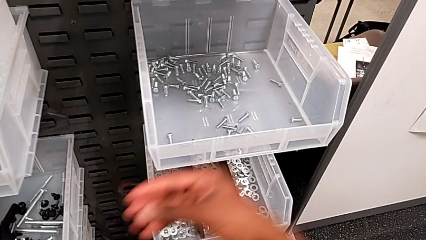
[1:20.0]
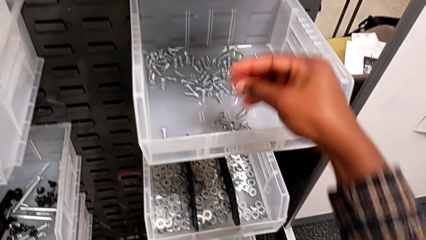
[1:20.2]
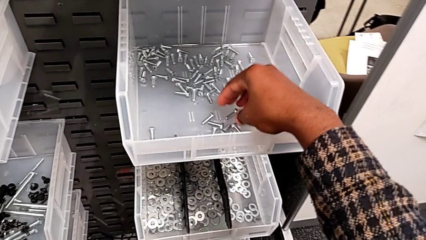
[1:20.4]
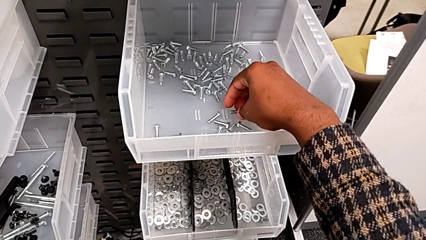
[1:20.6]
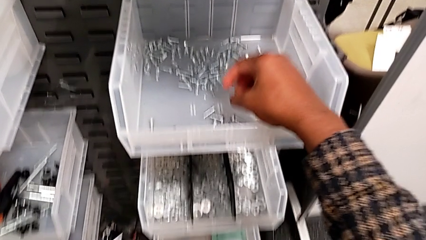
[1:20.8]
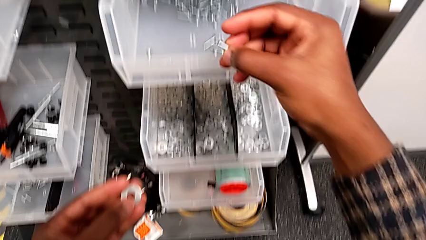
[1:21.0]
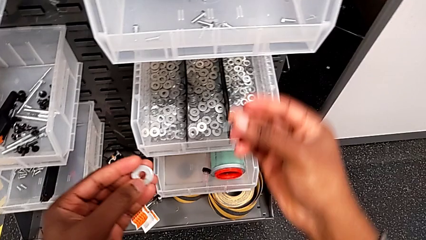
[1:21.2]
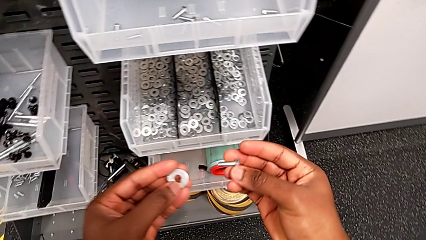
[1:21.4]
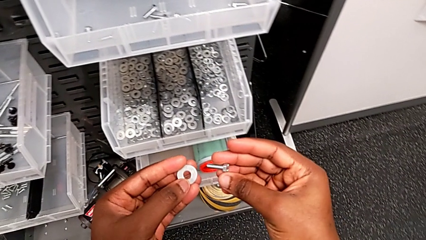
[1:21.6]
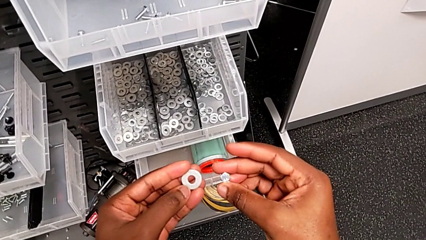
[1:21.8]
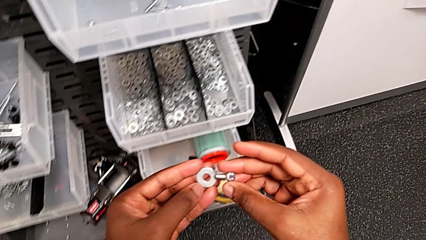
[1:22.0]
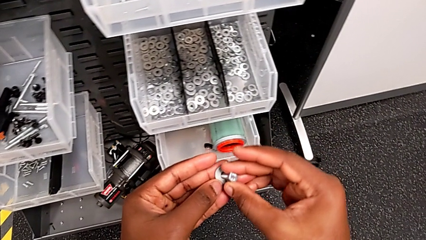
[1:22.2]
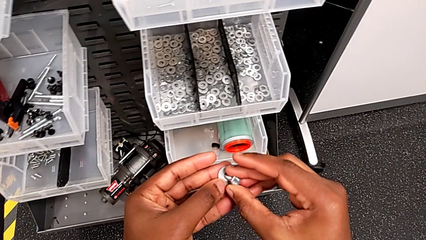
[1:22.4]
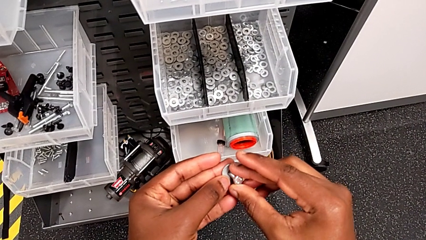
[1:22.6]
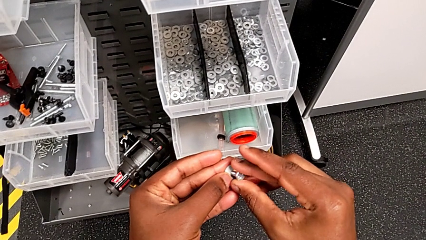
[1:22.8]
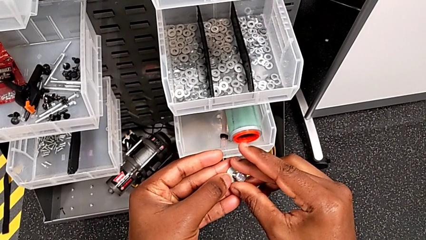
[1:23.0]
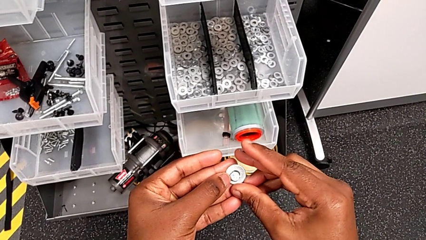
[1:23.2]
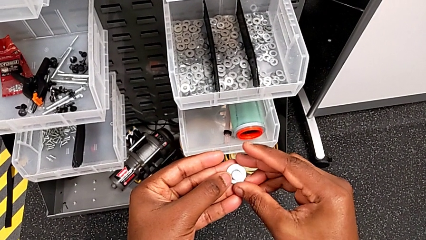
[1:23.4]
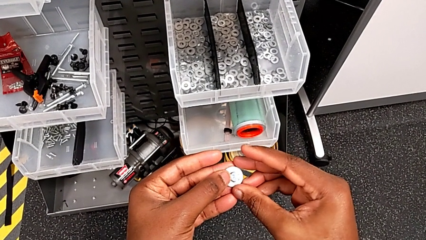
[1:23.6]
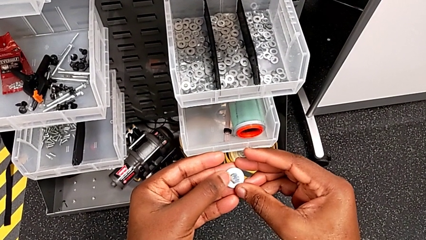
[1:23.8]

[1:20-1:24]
The camera wearer is grabbing a bolt from the parts bin. They grab the bolt and insert it.

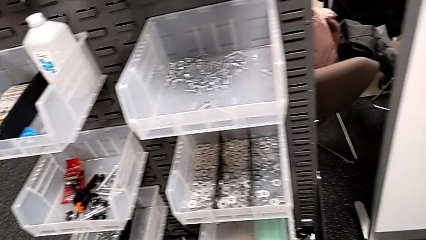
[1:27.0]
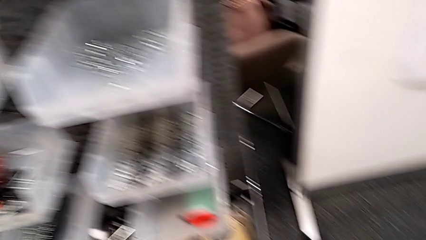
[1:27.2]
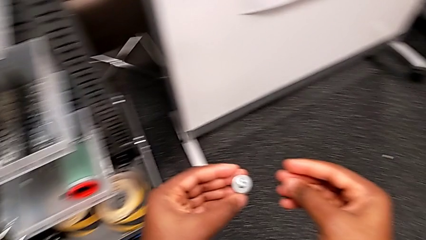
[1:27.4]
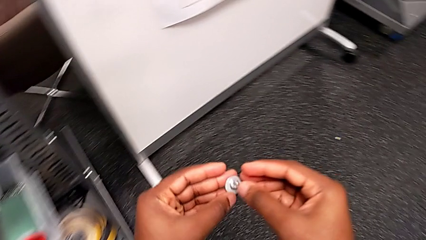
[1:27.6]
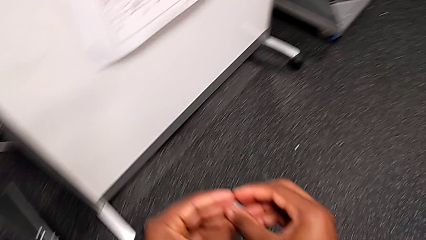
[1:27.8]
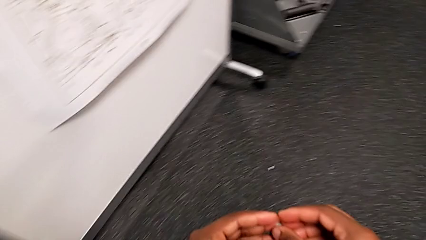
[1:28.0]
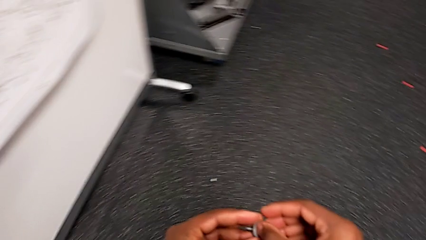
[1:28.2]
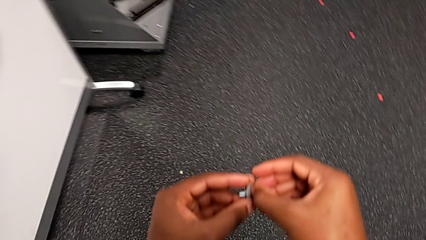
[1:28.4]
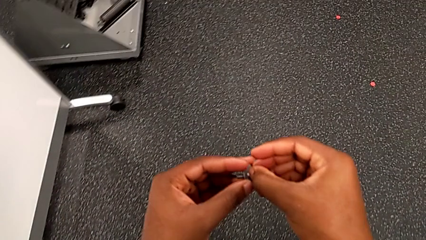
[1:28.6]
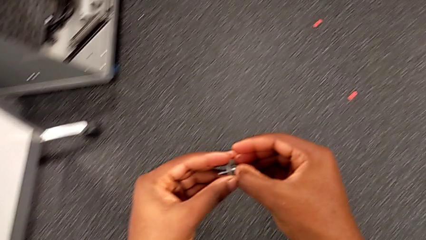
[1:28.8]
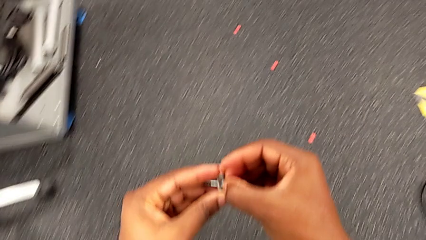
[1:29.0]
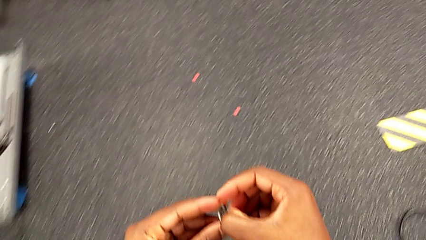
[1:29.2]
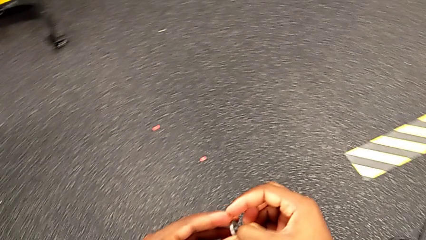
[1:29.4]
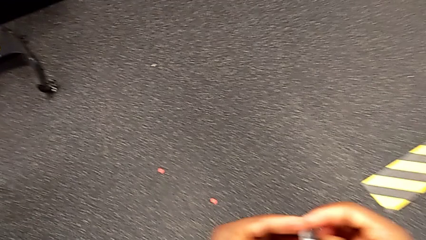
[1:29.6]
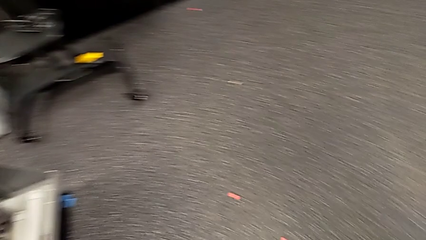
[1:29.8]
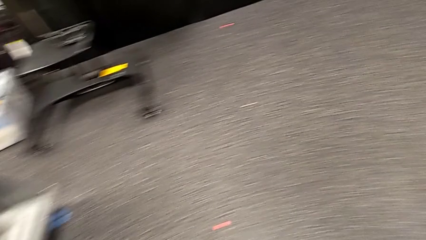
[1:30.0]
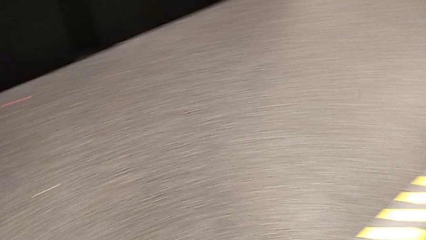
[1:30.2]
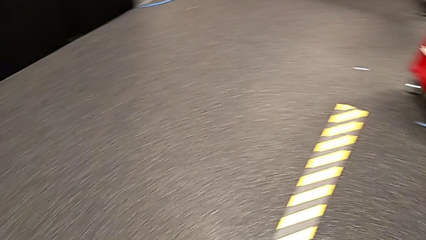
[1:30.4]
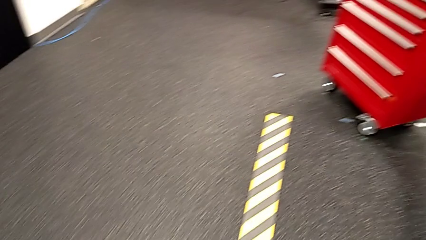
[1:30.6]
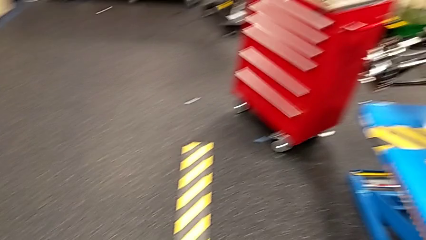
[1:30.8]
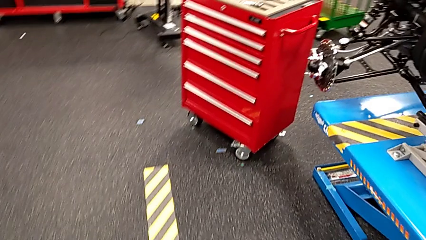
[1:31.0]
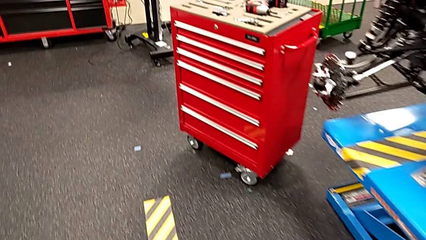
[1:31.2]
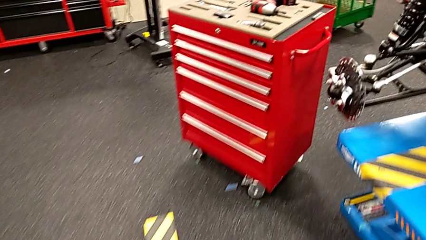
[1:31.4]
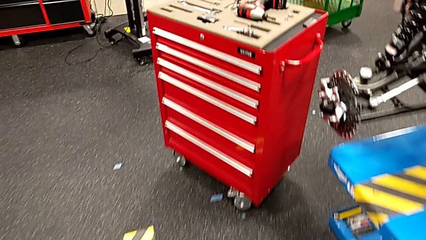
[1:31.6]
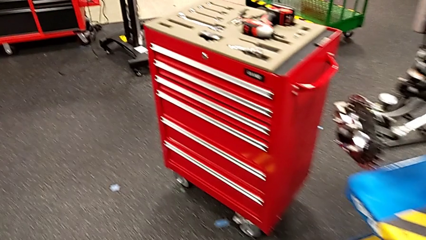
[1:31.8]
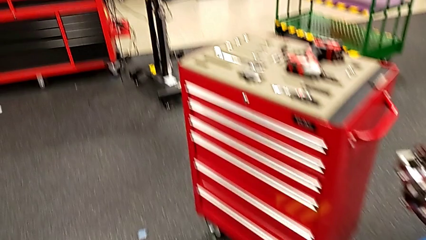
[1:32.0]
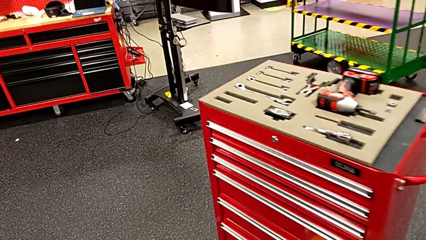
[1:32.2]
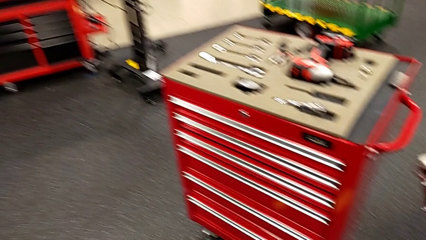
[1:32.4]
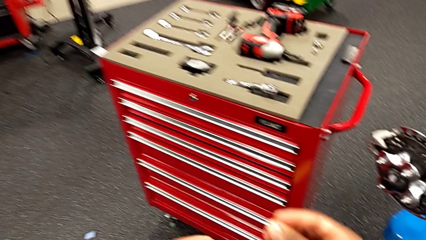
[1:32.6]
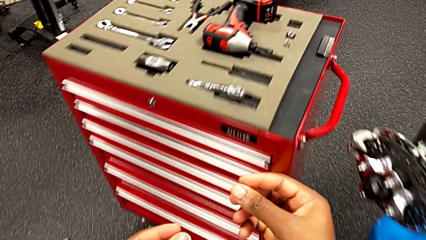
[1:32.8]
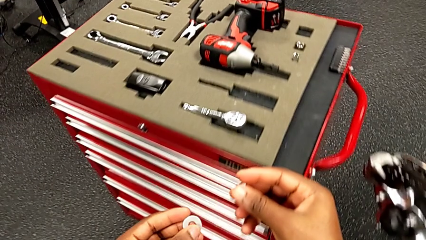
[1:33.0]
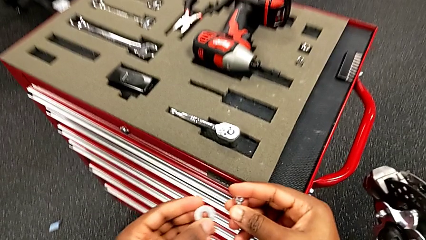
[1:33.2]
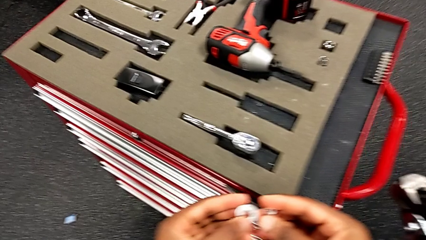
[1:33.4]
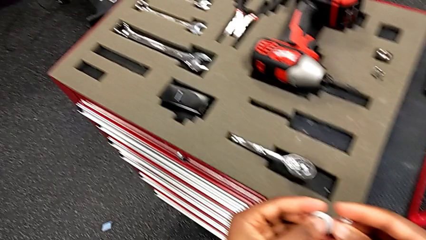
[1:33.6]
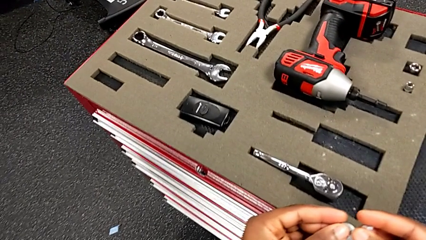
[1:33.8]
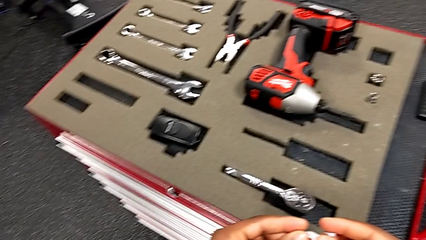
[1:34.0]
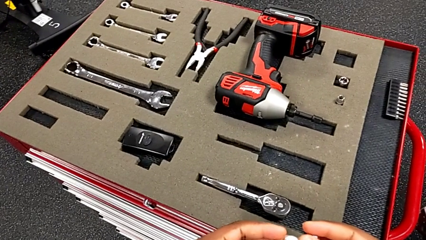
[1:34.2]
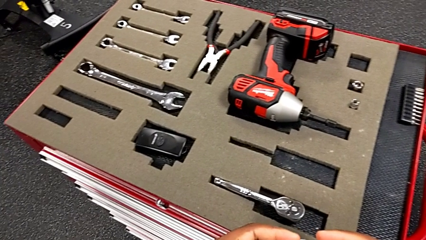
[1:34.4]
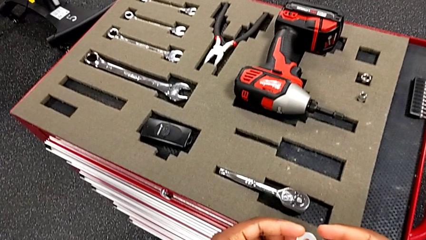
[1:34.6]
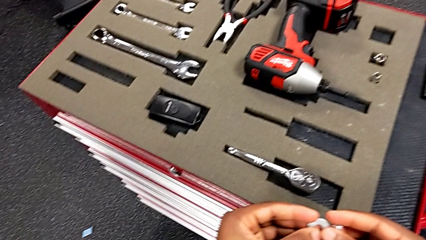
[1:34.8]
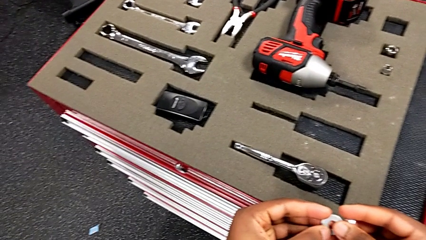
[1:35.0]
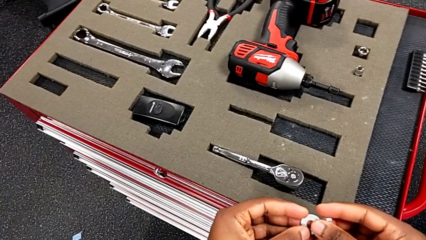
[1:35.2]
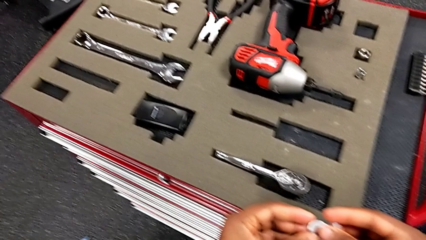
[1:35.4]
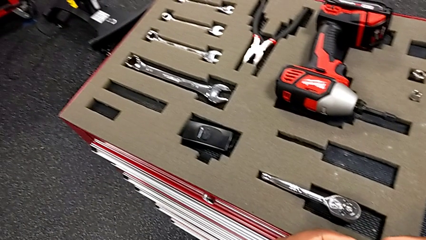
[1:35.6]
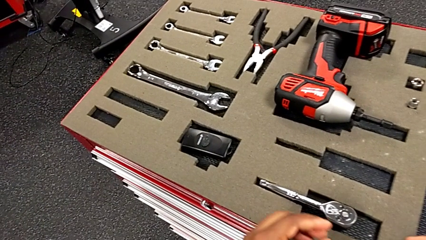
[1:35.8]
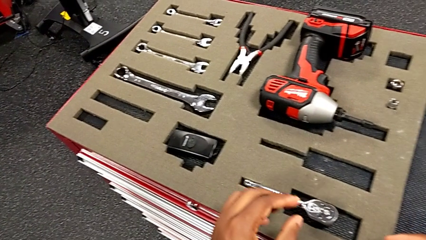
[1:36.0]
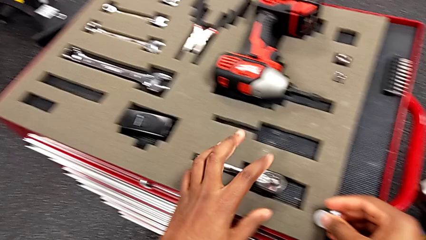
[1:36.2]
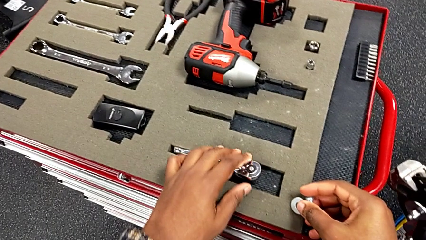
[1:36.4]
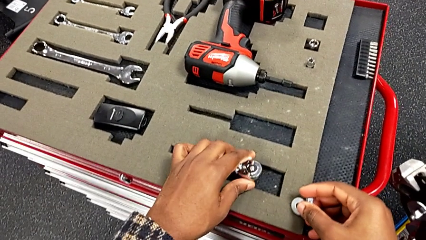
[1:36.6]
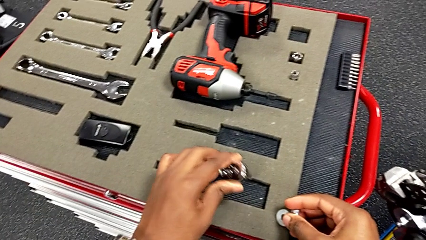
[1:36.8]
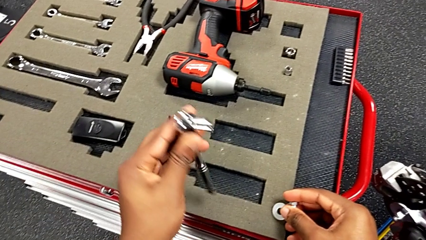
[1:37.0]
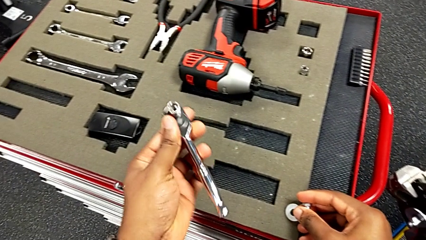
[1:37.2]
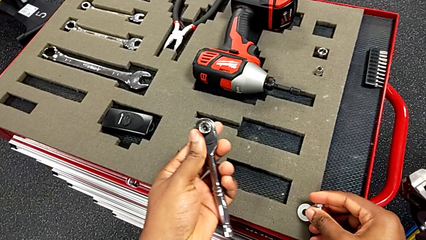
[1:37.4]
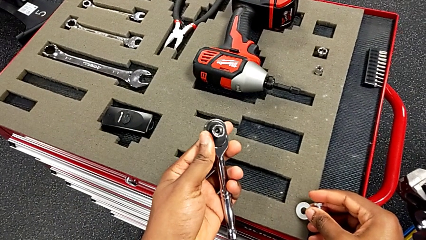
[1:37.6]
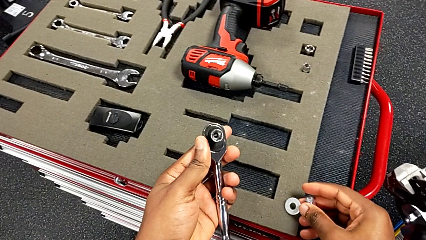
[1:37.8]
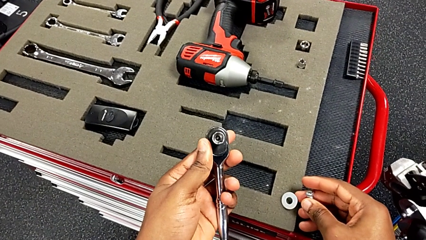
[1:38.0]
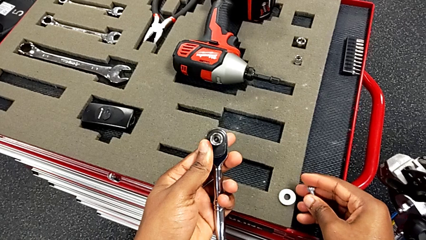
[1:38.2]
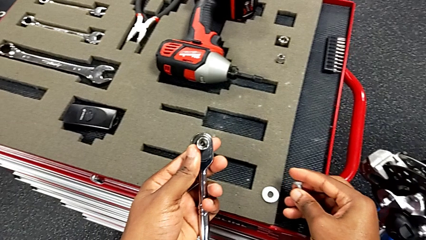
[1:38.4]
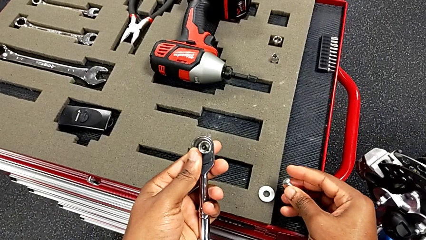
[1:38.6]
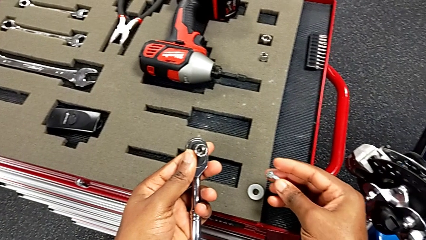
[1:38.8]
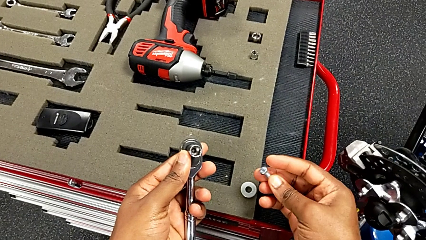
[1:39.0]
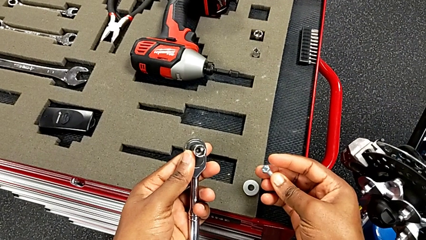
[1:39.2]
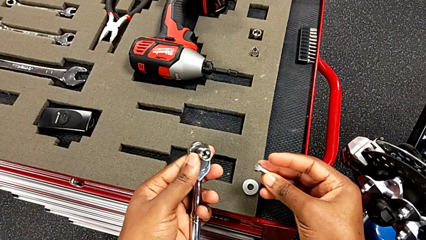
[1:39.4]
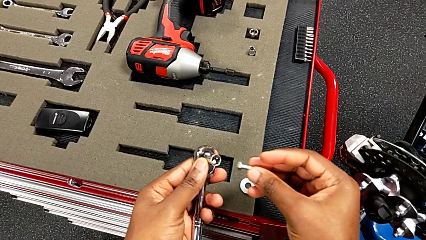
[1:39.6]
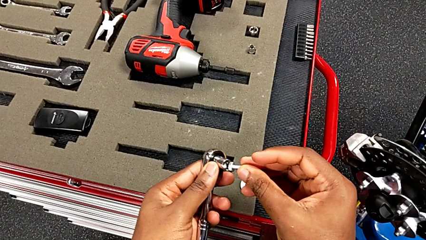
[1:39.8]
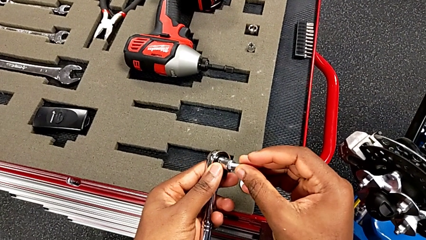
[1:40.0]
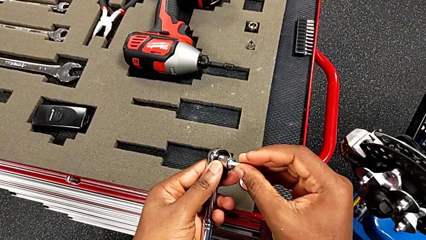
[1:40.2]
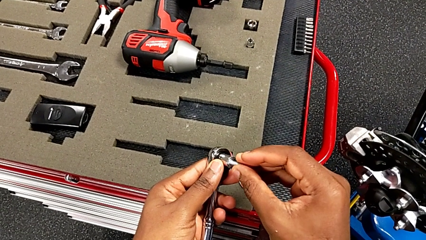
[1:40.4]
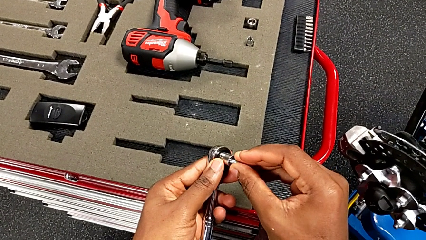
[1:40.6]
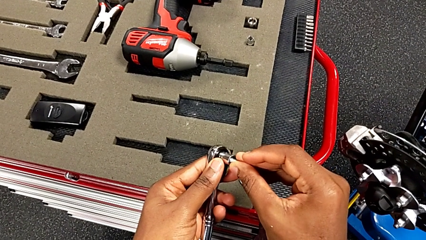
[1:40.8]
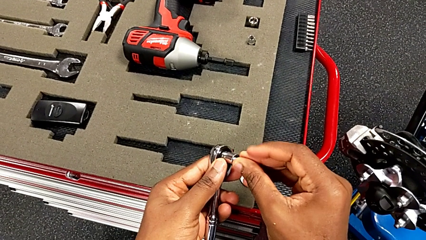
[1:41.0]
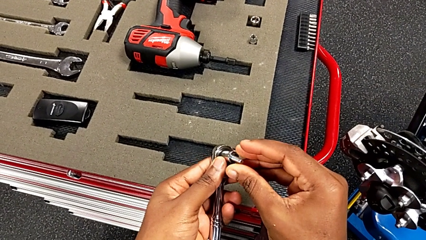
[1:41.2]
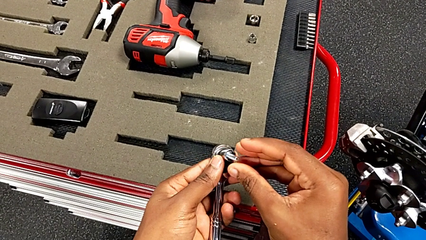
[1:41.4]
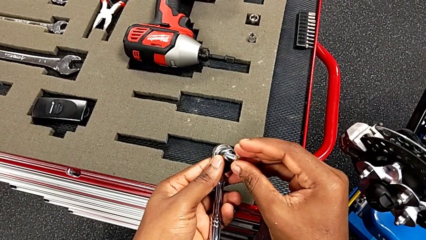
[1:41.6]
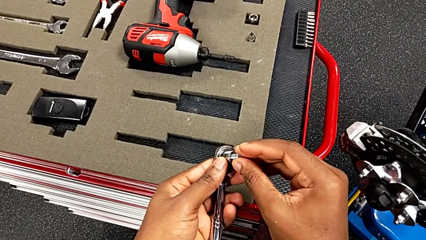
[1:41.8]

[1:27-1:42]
The camera wearer is screwing the bolt onto the shift_arm. They disassemble the bolt, hold the bolt, grab the ratchet, wrongly grab the bolt and insert it.
